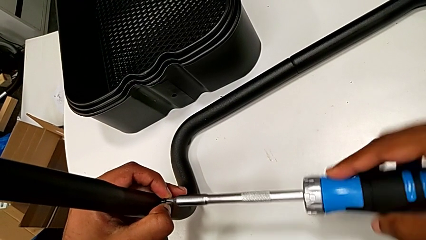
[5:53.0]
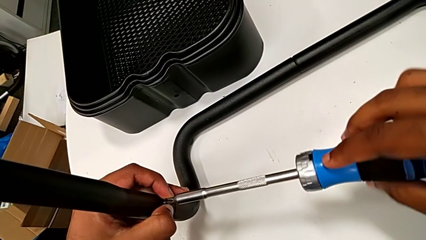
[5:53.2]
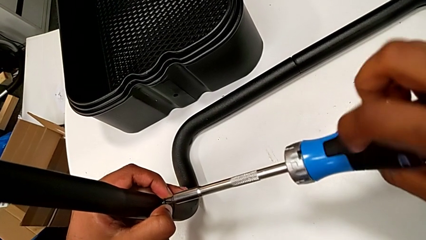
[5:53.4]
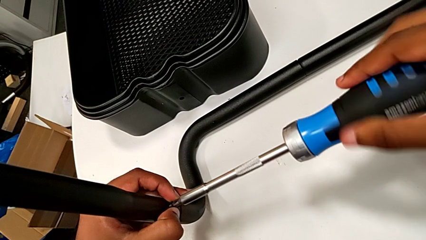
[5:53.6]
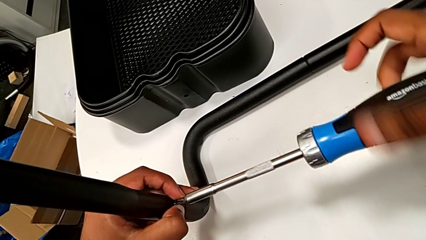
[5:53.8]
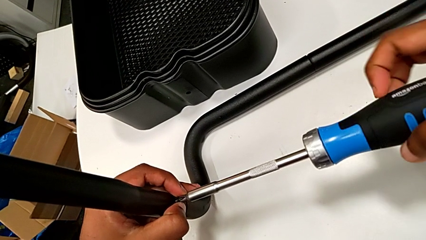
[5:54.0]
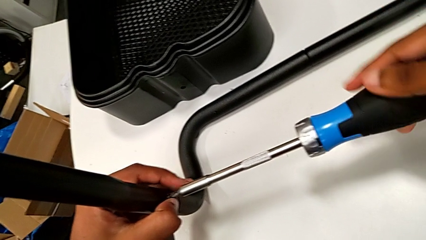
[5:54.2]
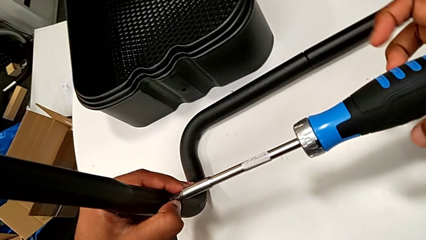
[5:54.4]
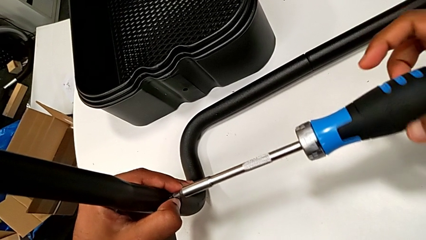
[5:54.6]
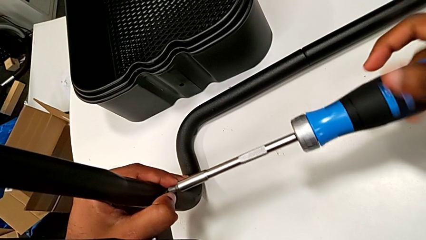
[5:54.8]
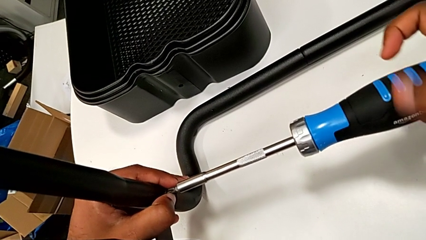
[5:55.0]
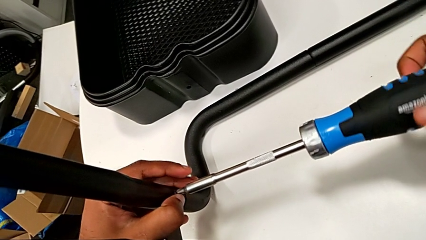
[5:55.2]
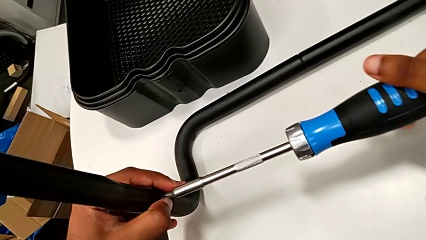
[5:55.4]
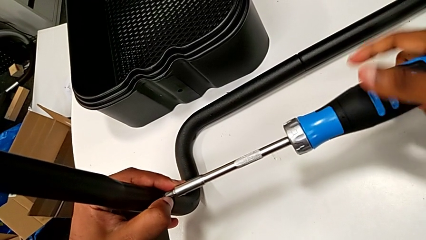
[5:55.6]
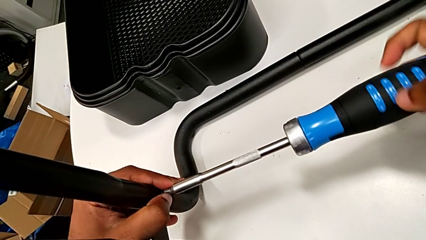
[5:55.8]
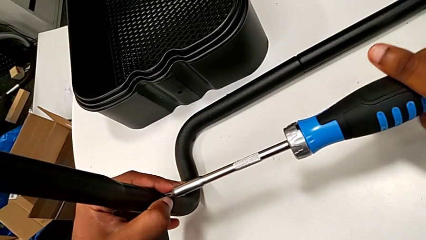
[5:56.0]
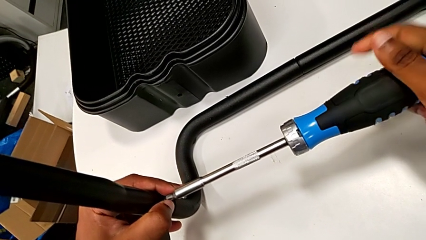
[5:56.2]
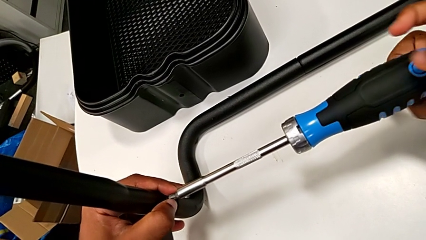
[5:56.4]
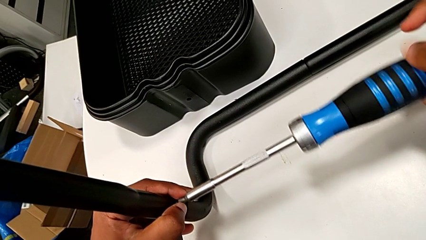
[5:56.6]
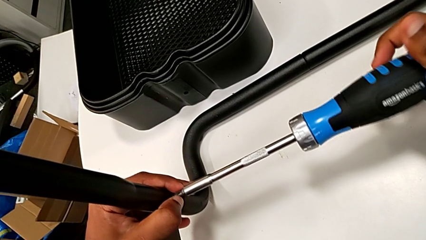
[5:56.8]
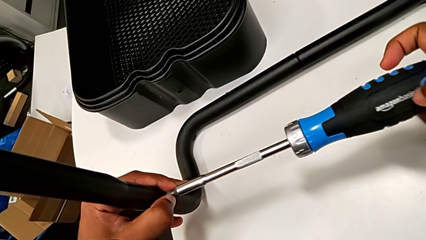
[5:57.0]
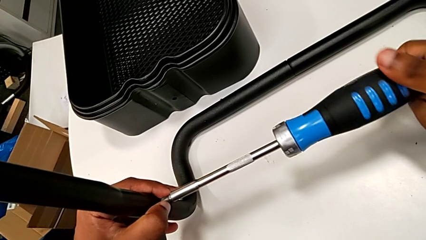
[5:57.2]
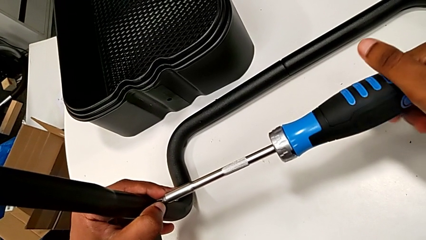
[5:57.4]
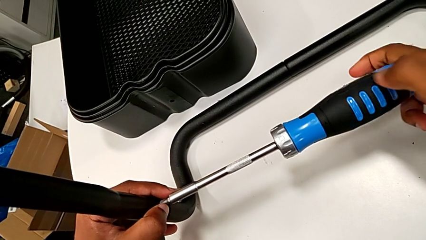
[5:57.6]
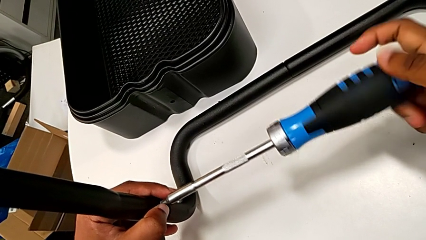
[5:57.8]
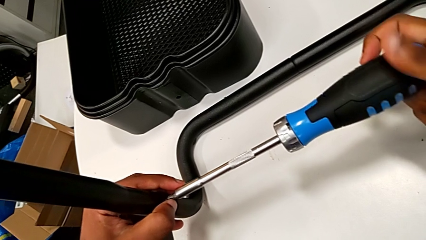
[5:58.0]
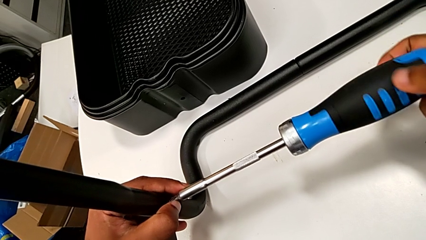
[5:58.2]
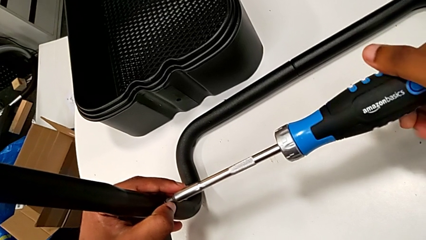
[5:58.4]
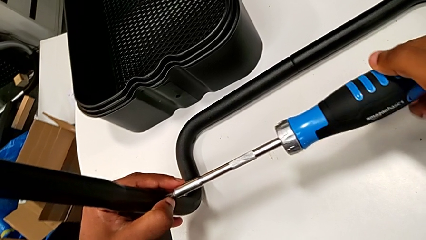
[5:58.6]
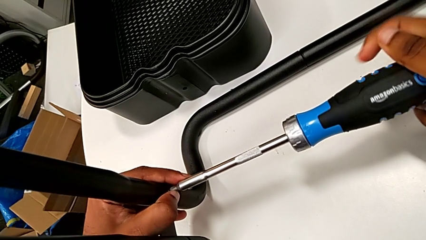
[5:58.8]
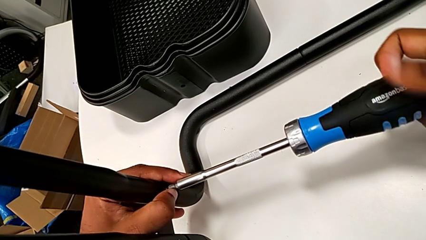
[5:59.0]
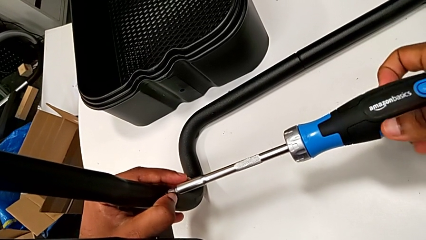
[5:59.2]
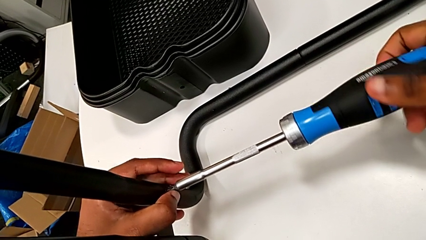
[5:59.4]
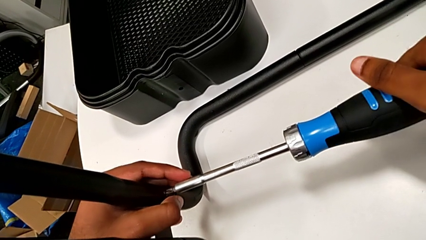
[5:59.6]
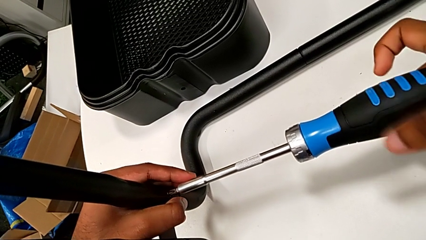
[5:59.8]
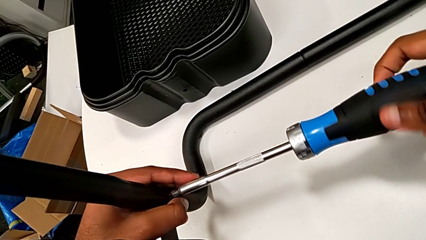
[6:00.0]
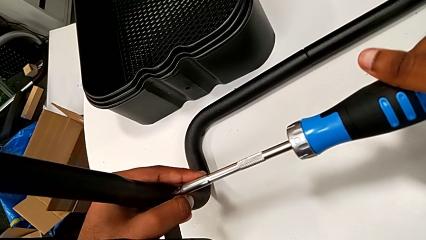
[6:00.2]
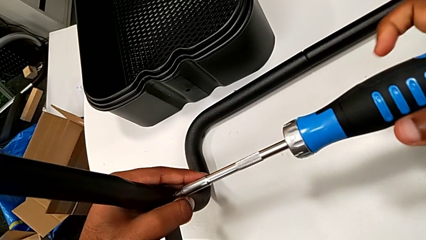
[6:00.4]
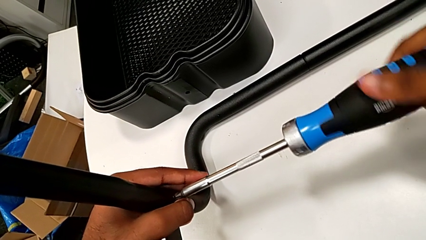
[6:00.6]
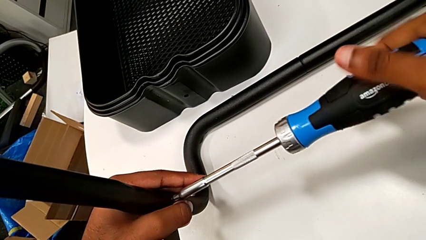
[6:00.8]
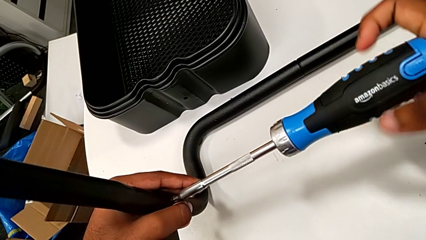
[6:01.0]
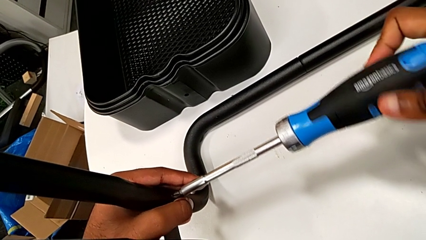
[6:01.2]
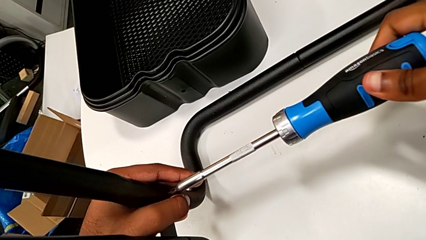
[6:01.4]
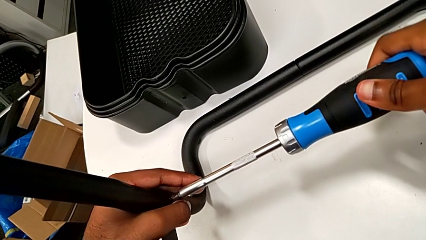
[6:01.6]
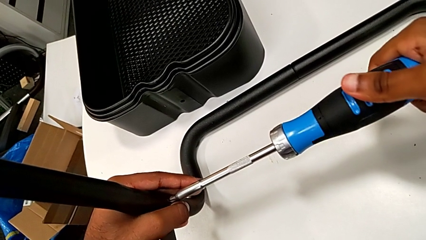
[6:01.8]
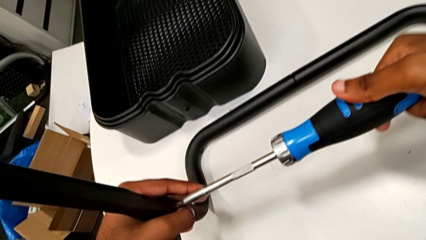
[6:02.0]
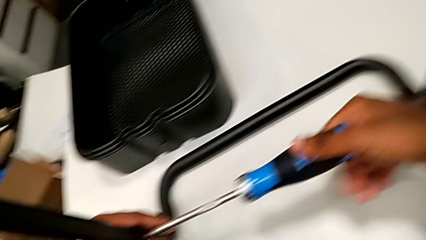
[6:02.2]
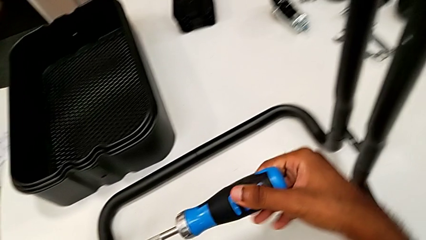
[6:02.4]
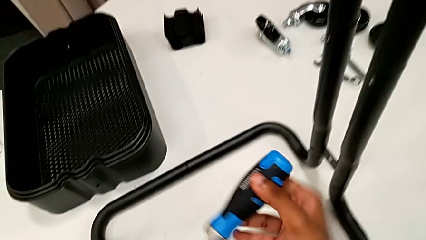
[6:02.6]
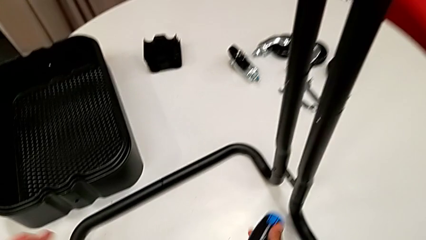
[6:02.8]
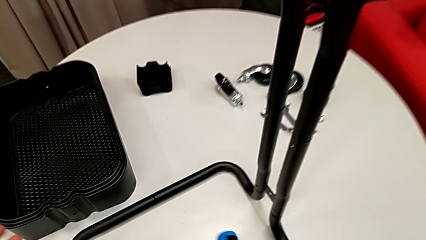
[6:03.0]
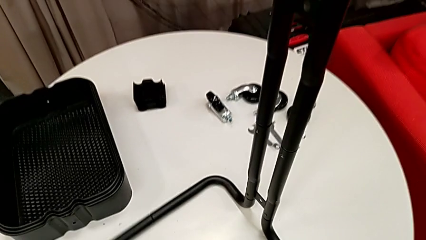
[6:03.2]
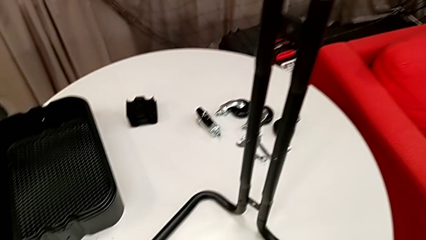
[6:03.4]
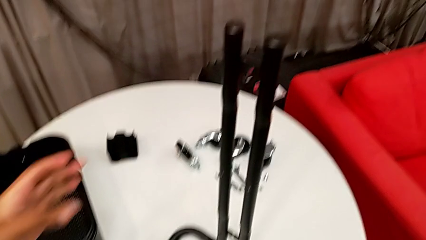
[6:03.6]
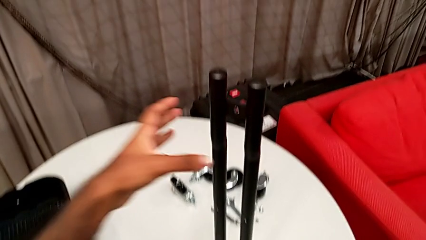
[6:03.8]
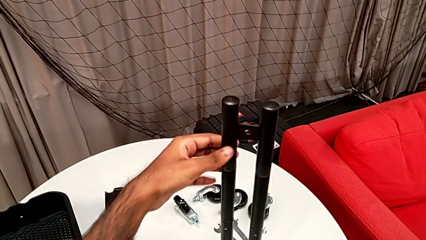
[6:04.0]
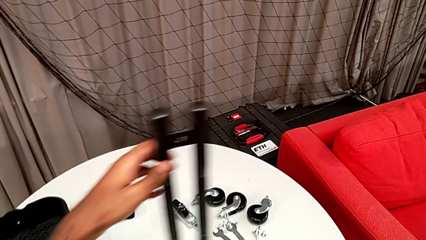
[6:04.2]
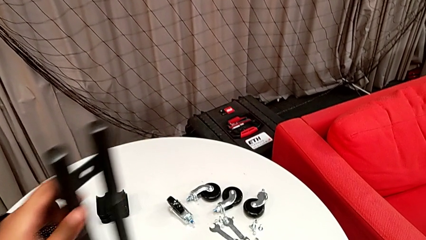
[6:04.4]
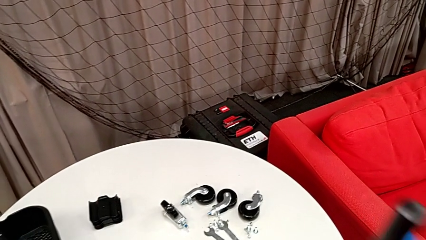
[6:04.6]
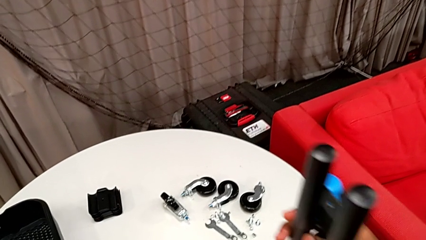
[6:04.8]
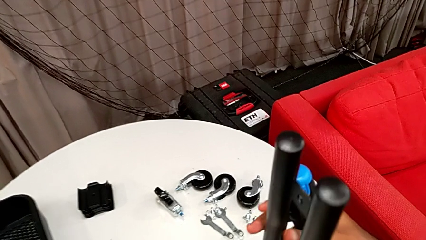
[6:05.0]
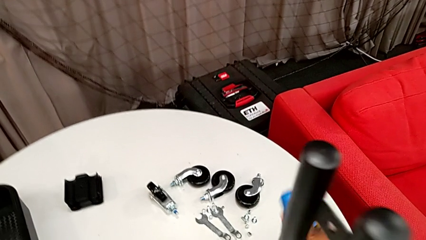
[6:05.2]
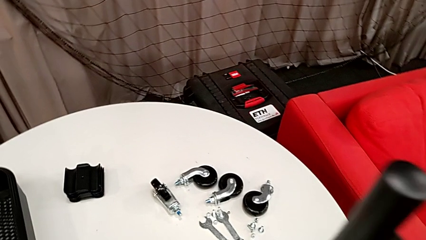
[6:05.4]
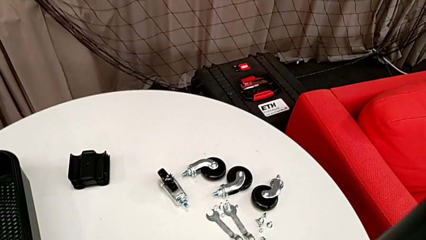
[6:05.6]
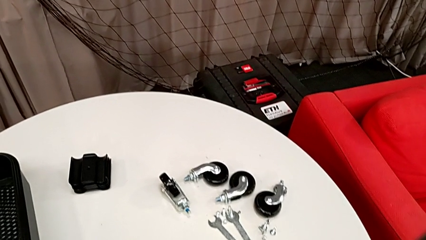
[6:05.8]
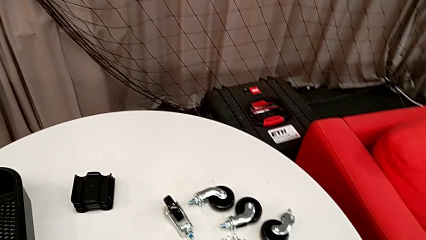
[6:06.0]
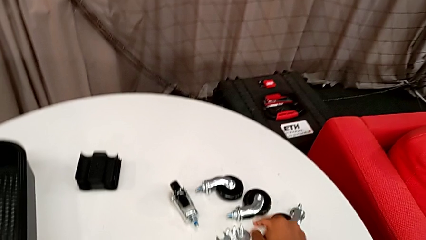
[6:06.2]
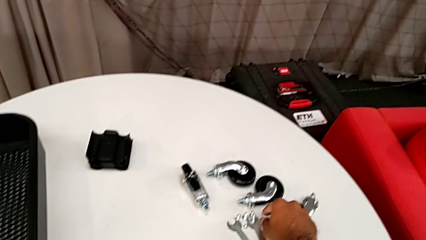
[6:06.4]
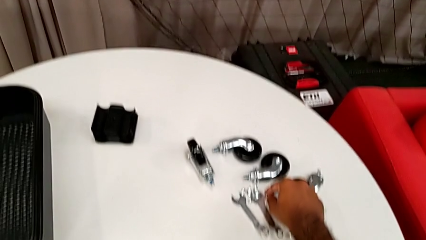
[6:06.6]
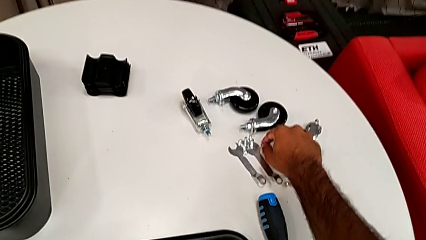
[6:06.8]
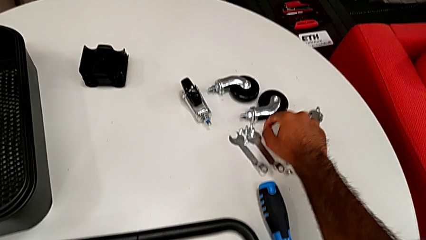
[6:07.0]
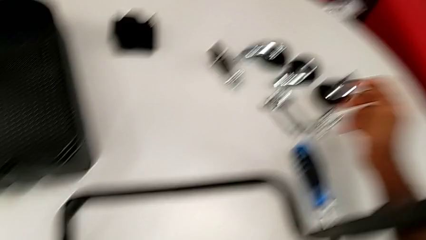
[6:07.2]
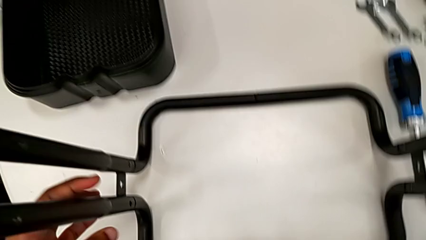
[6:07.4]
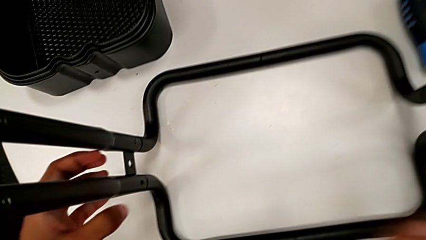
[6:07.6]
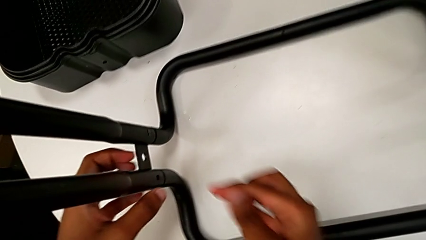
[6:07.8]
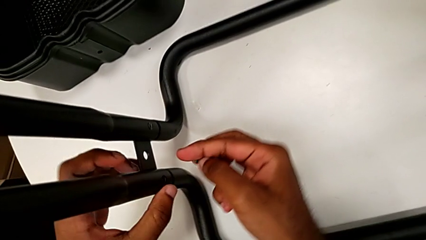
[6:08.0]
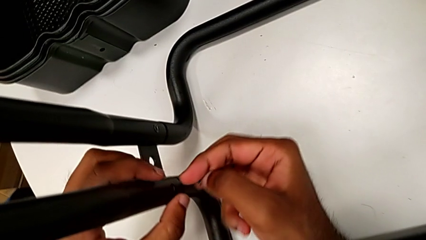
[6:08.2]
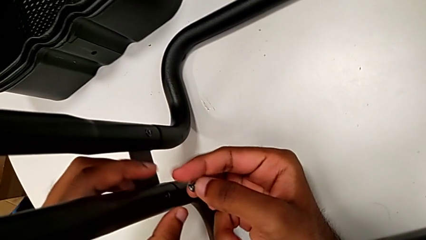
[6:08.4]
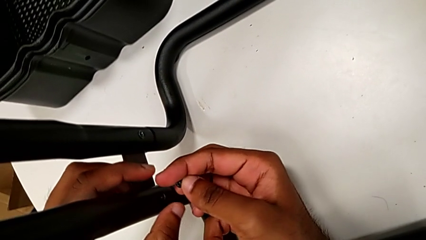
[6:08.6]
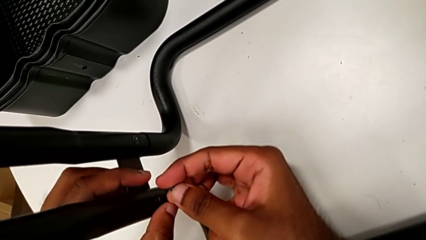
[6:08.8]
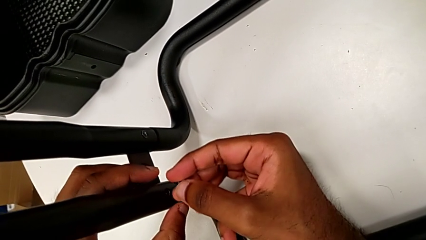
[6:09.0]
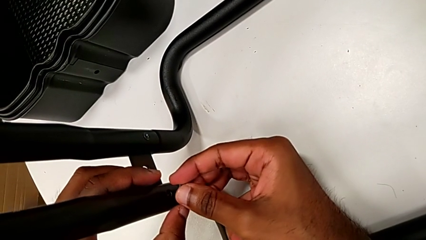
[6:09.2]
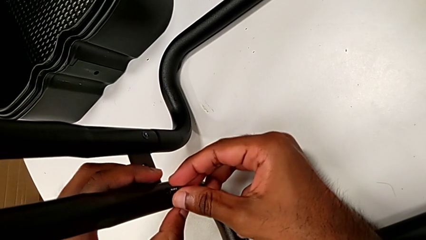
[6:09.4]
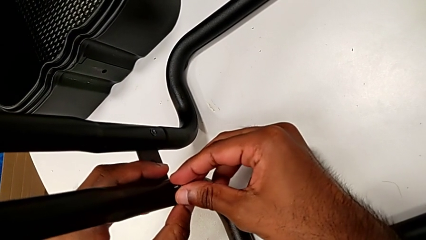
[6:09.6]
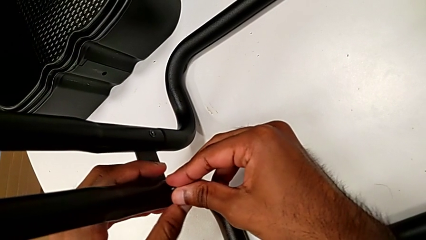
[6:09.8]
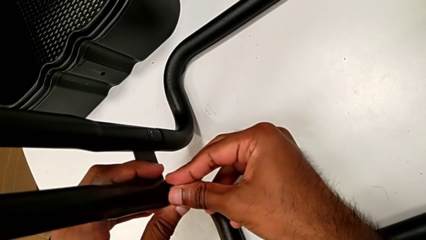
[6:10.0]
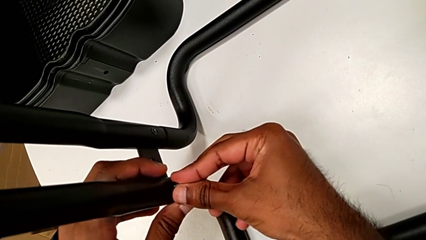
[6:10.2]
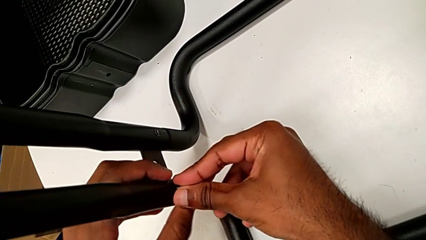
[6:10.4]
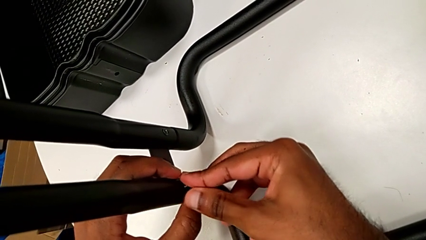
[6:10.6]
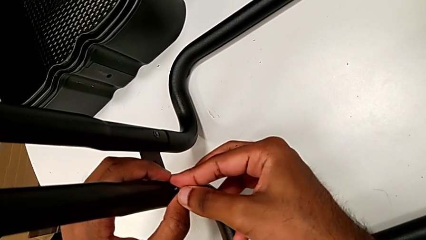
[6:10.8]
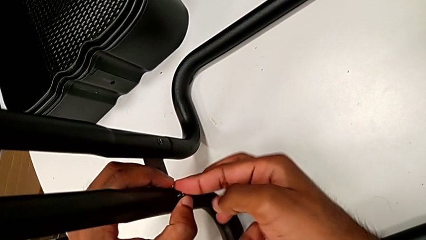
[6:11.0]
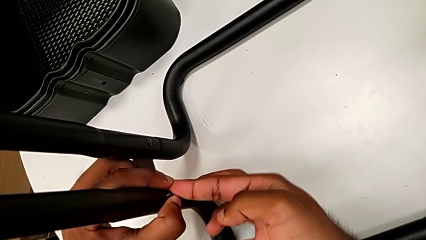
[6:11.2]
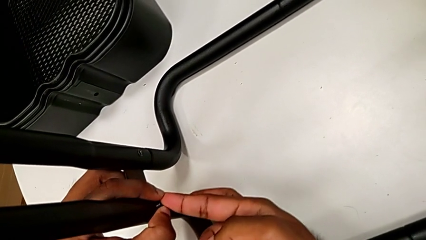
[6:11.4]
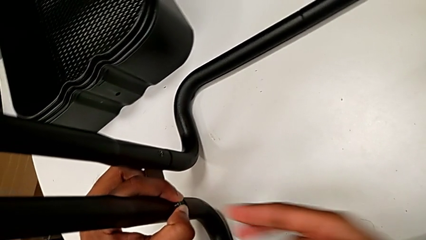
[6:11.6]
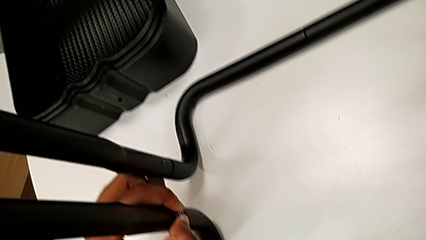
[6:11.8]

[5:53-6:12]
The camera wearer is assembling the sidebars to the base frame. They keep screwing the third screw, rotate the frame, grab the fourth screw and insert it.
